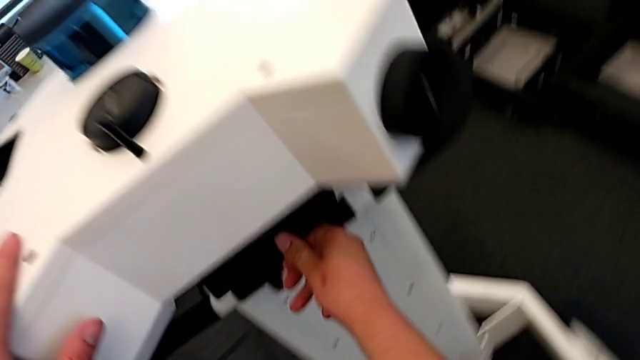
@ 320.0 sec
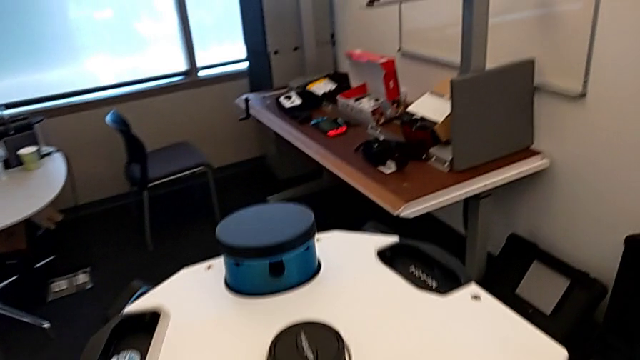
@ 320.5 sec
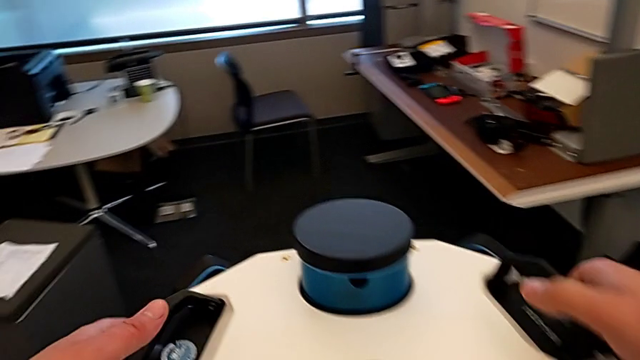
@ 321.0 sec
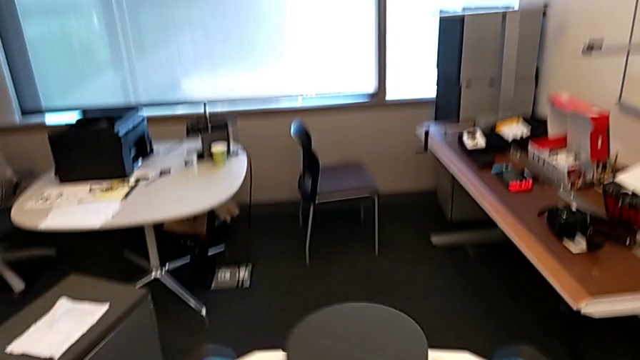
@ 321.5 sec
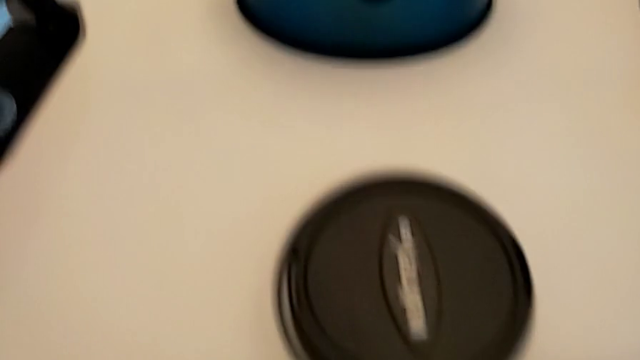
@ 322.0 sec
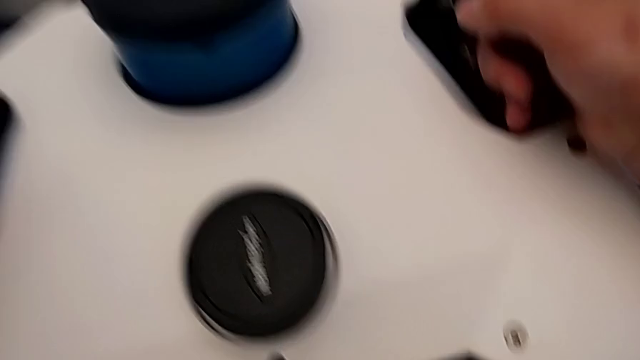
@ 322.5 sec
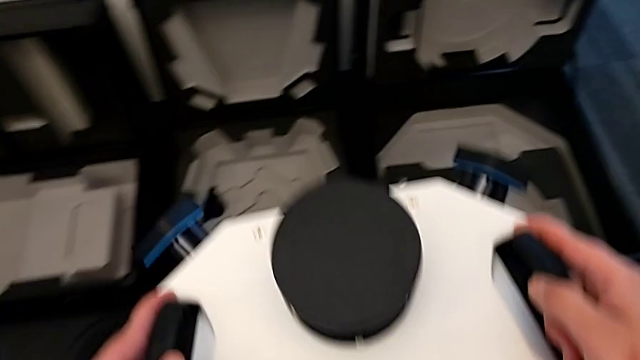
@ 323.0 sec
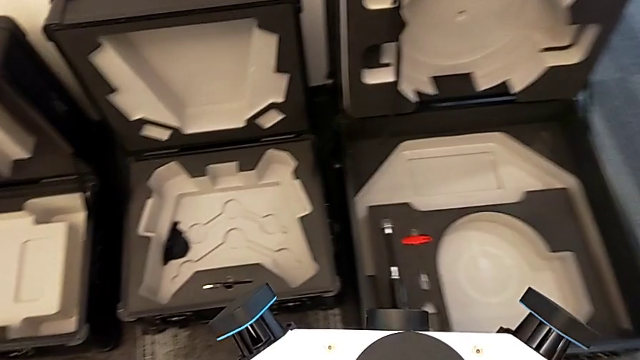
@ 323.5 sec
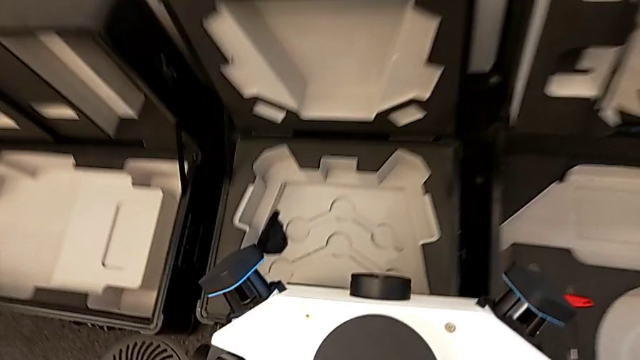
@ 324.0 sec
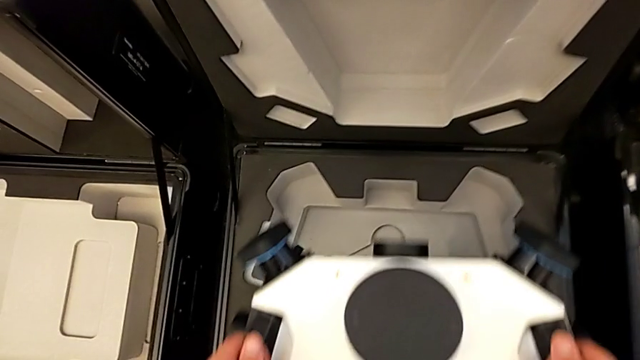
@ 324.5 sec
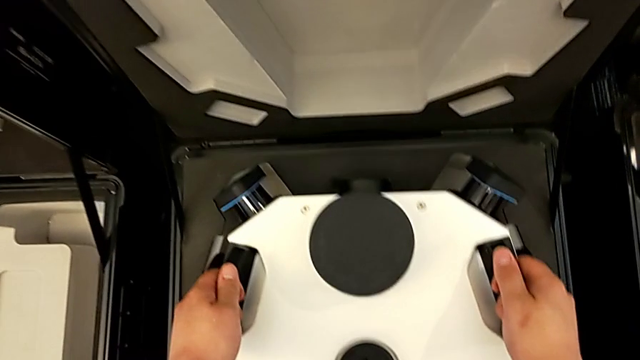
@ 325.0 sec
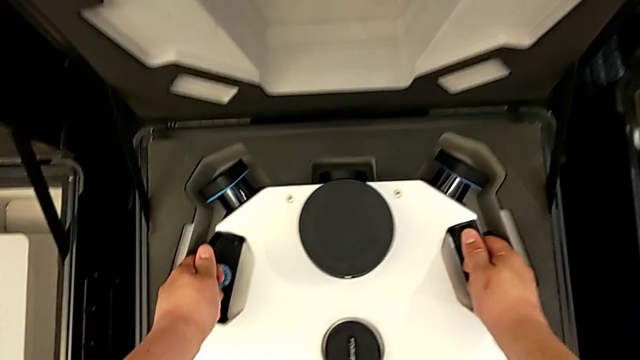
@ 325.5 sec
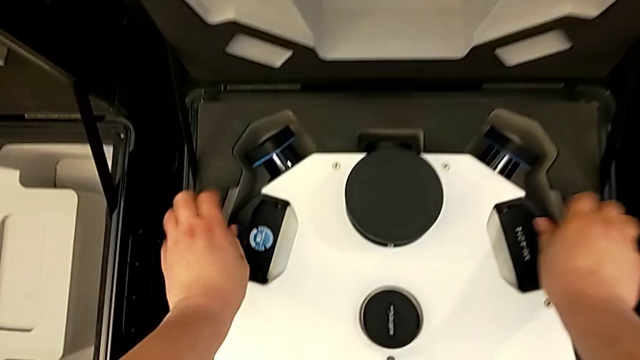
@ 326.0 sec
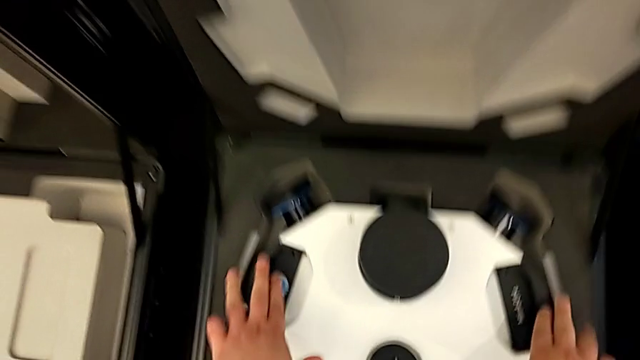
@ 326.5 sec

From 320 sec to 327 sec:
The camera wearer is removing the navvi's head. They lift the M6 head.

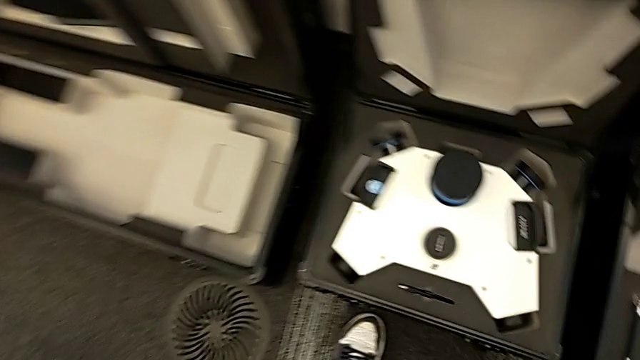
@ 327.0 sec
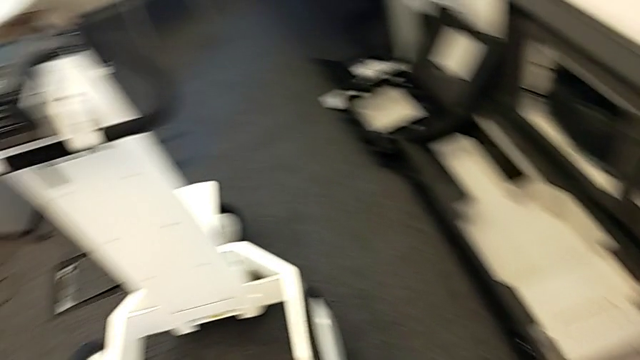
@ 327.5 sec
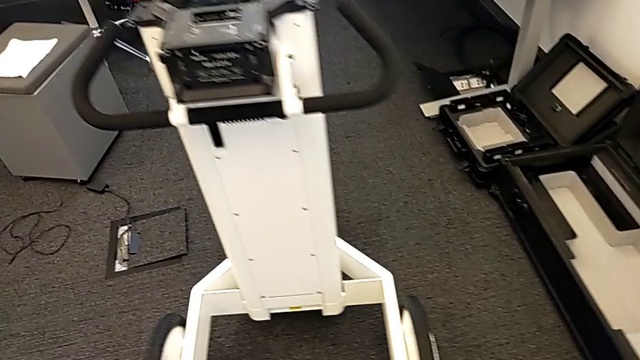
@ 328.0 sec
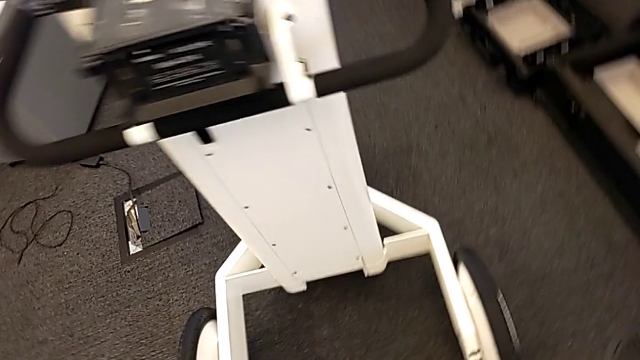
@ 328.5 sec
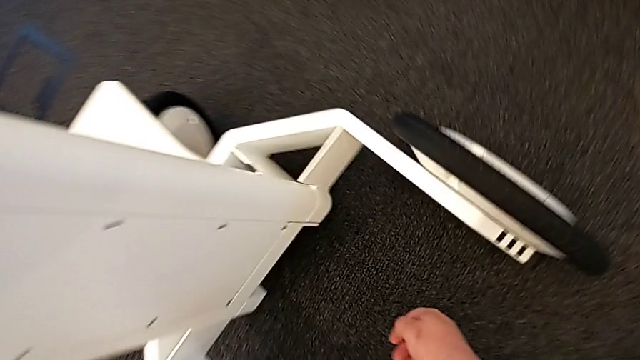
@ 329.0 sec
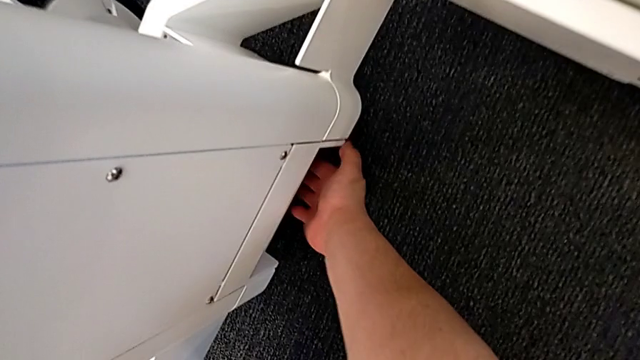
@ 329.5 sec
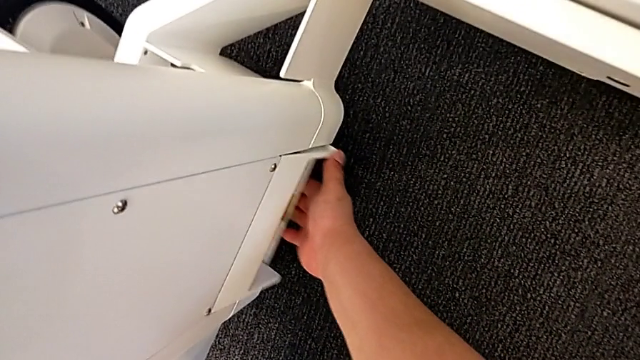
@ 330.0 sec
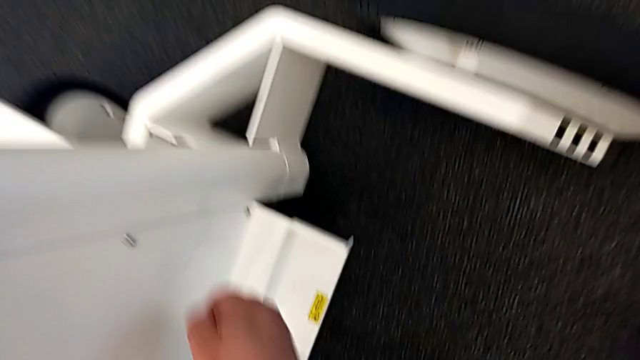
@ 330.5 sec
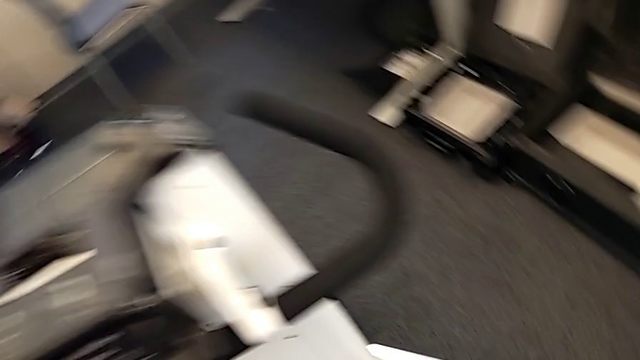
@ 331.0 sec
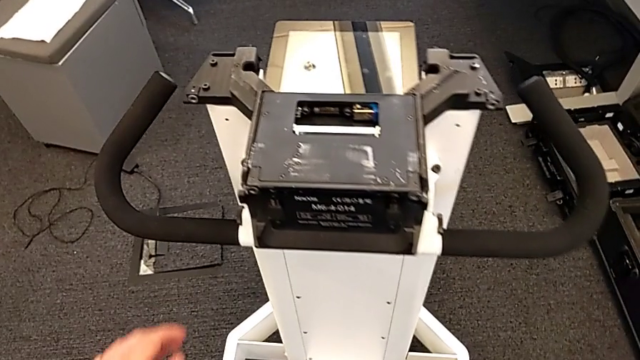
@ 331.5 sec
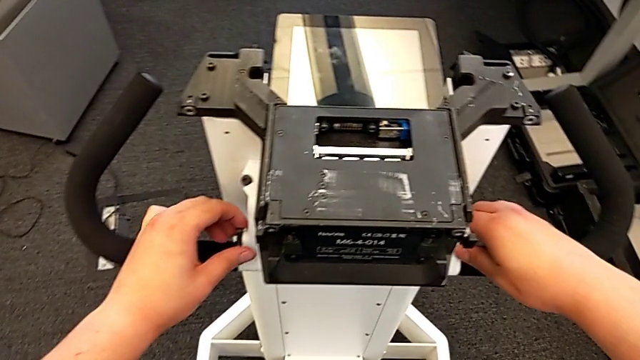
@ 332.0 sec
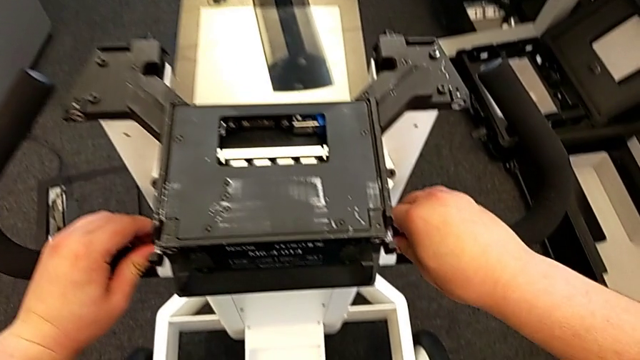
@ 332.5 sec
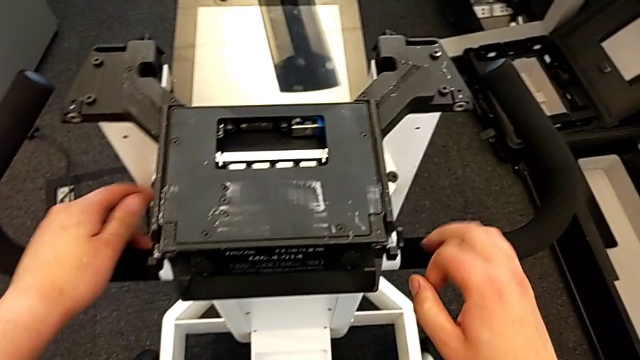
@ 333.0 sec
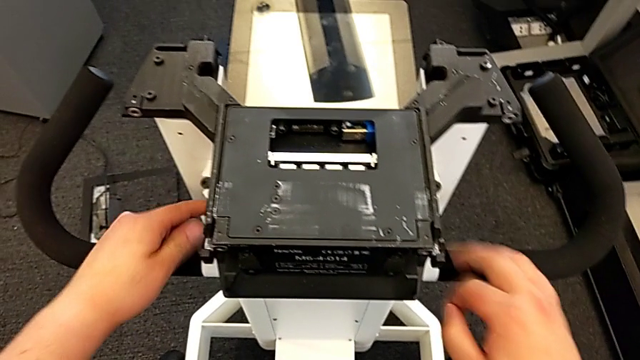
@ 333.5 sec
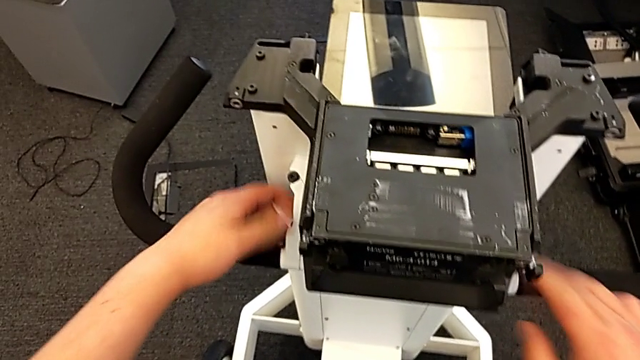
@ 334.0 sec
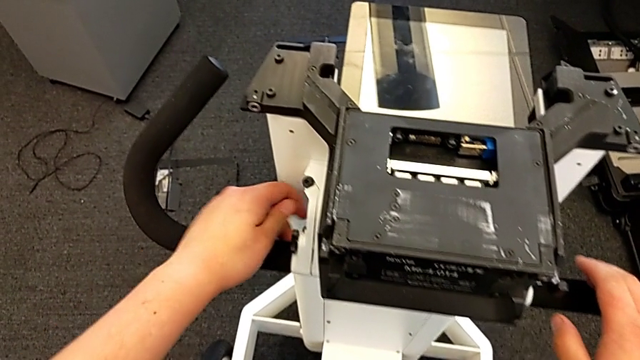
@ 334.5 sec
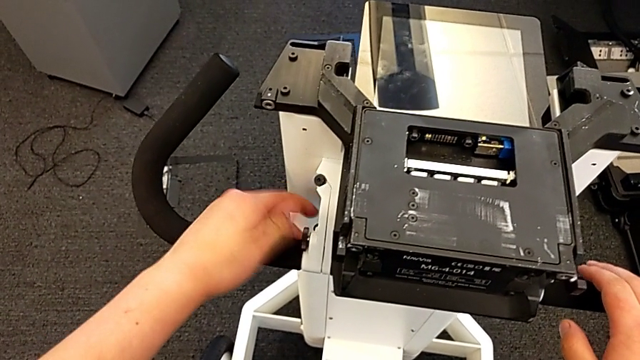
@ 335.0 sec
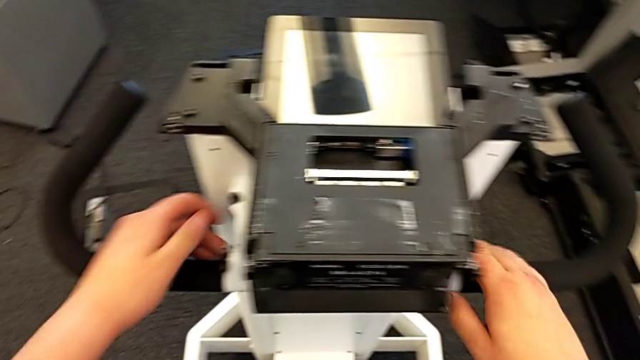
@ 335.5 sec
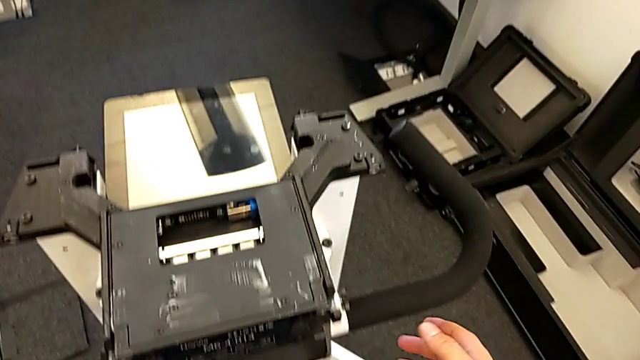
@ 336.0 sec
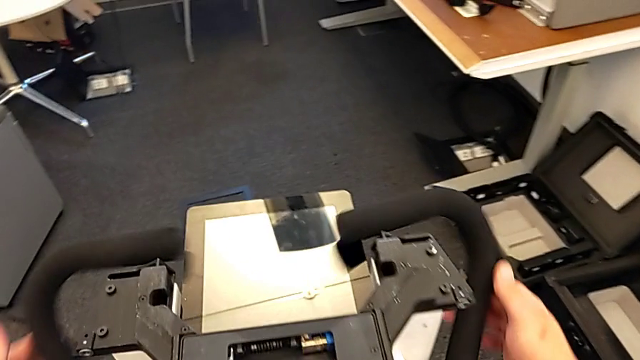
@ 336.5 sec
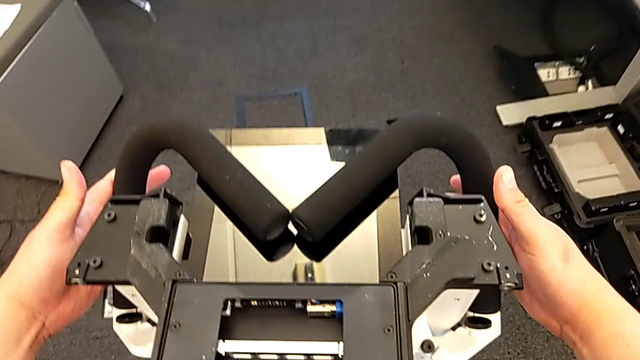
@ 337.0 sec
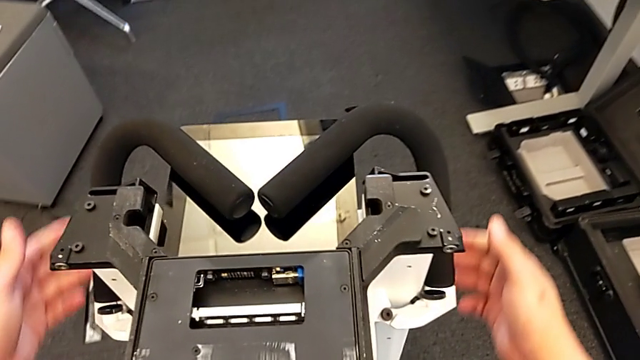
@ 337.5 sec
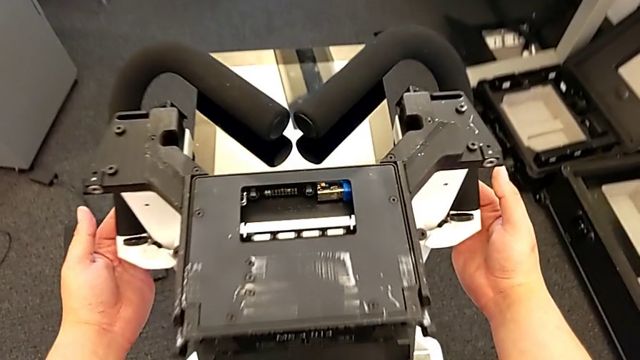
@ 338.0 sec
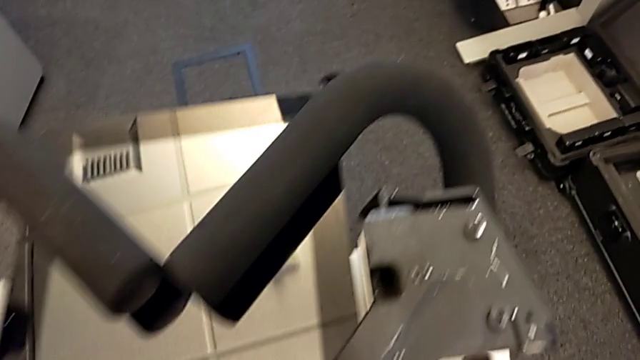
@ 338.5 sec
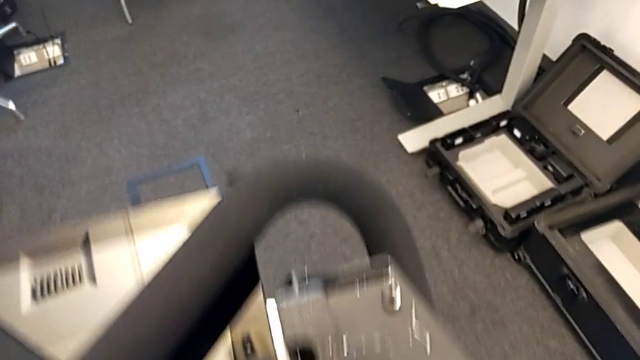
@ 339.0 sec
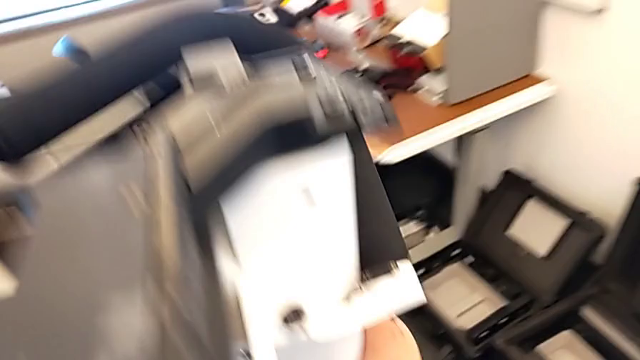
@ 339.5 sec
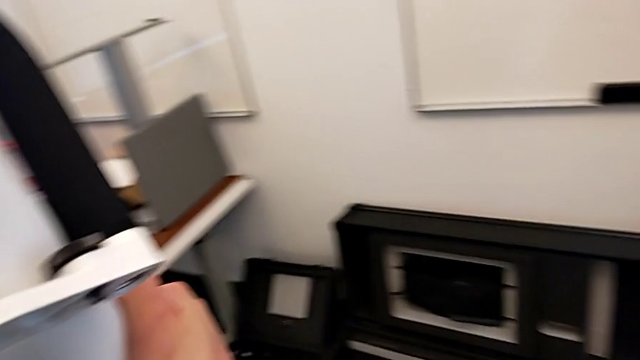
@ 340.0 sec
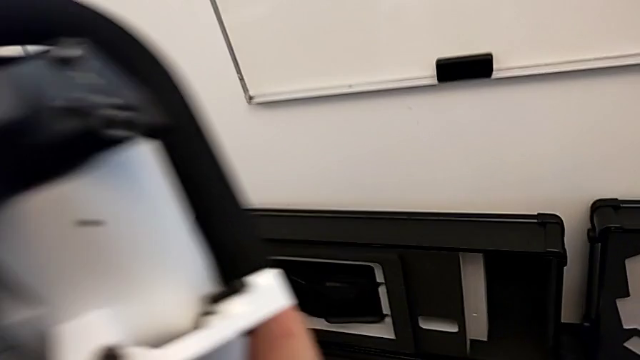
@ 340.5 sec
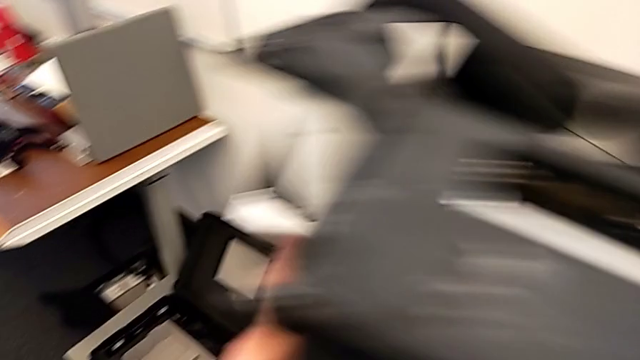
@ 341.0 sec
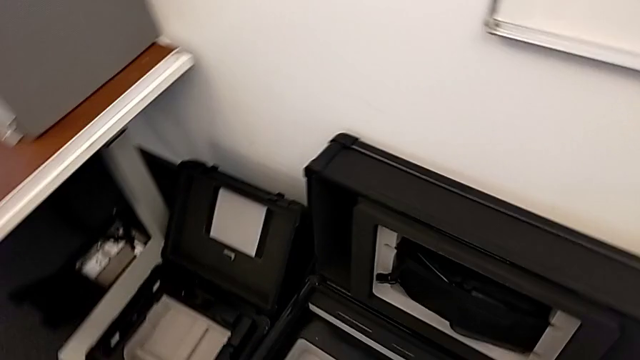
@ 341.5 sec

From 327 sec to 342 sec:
The camera wearer is disassembling the neck and putting it in the box. They pull the M6 body lock, unlock the handheld grip, close it and lift the base.
